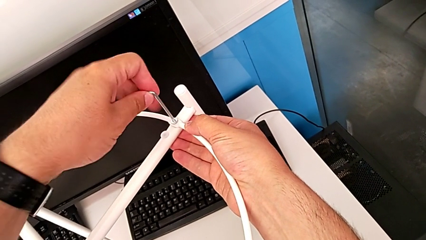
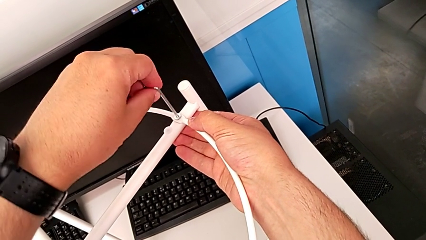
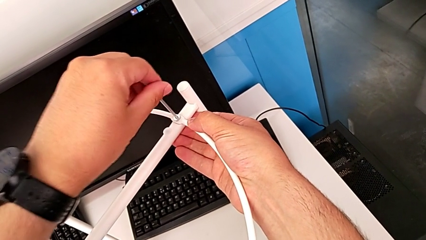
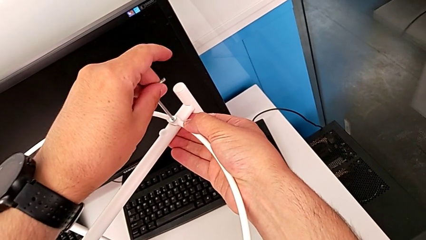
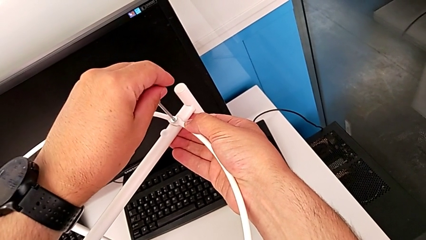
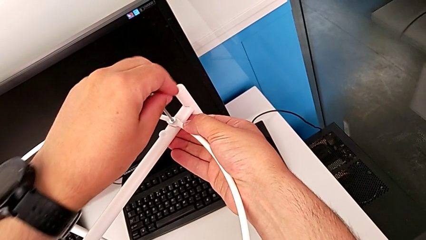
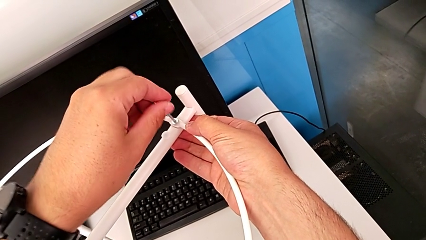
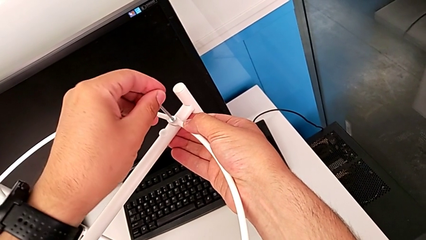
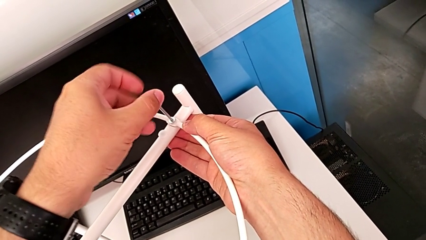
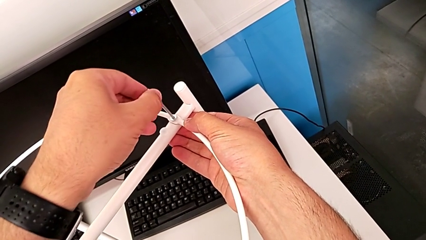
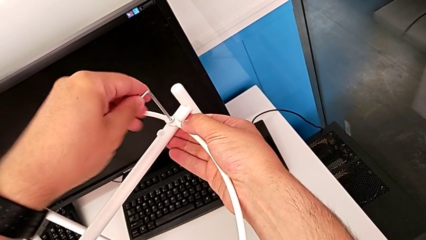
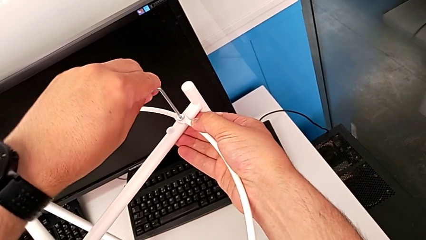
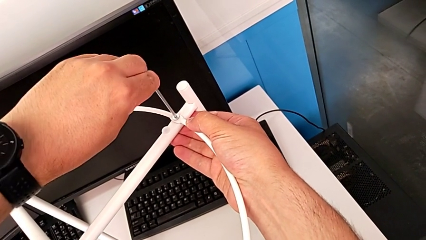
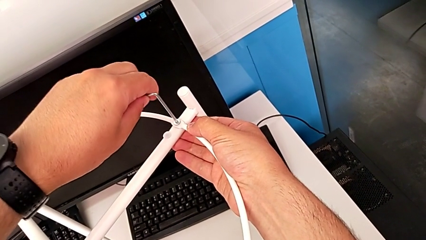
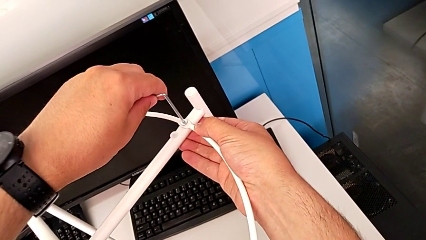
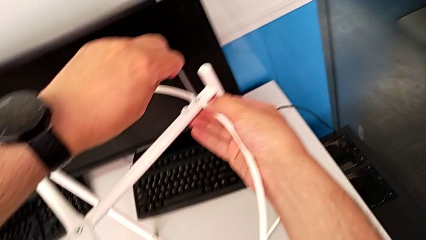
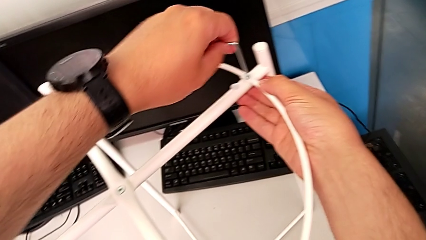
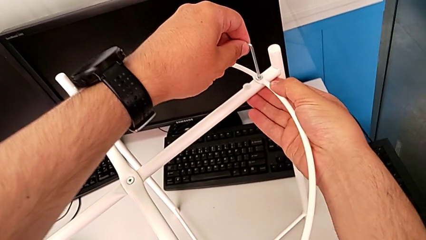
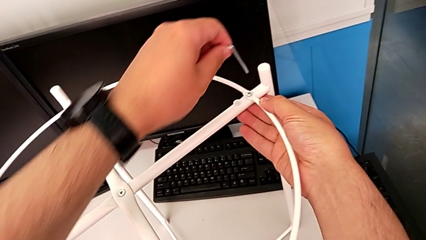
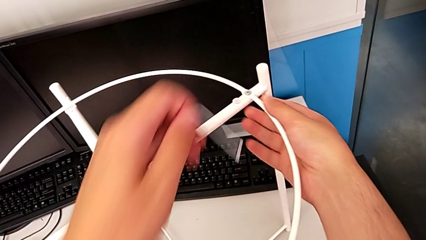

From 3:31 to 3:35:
The camera wearer is screwing the circle onto the legs. They keep screwing the hex socket head and withdraw the Allen wrench.

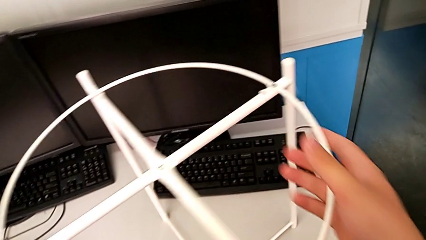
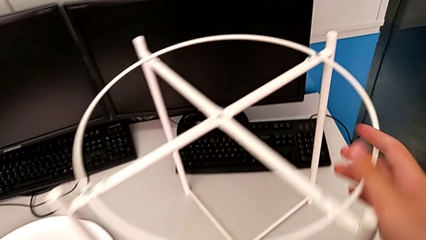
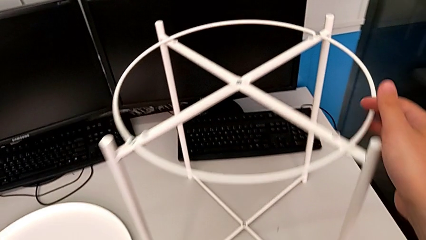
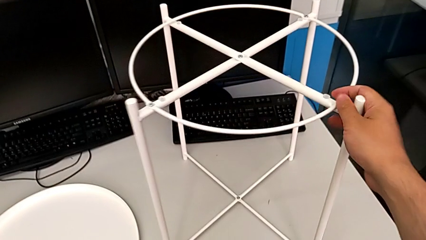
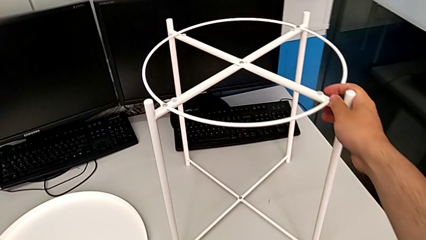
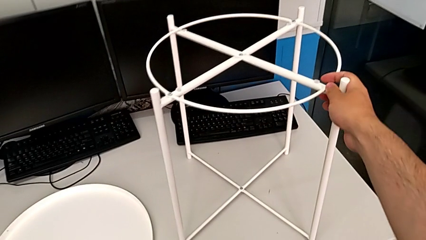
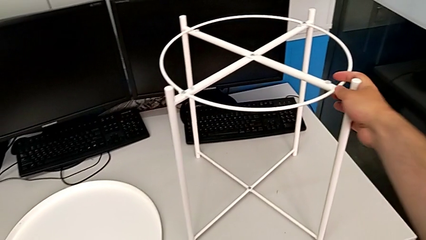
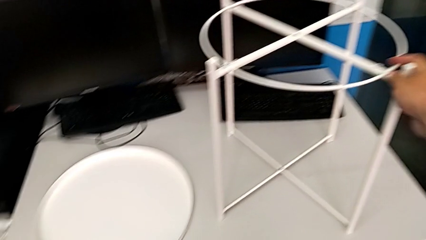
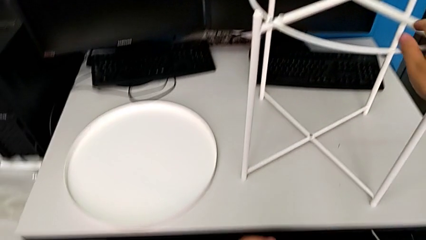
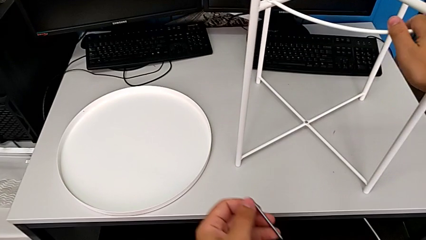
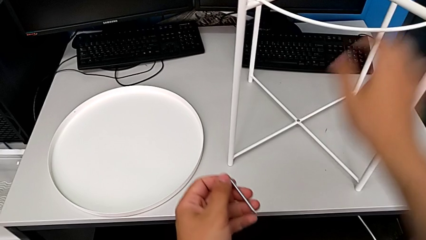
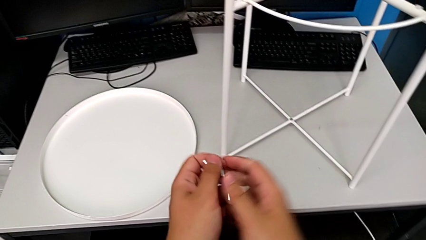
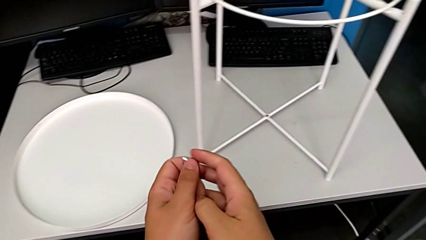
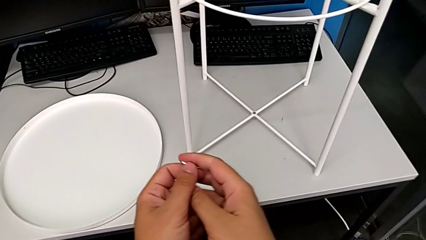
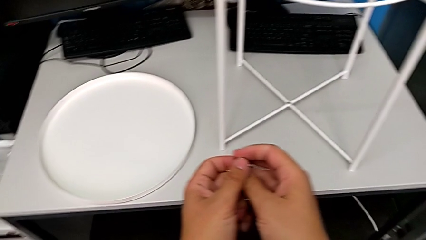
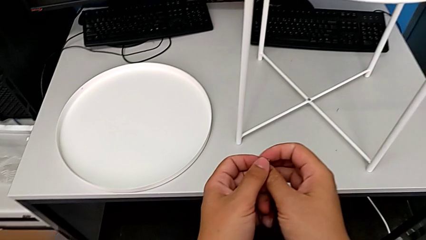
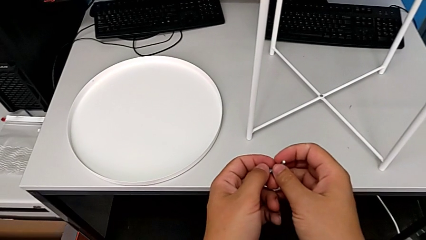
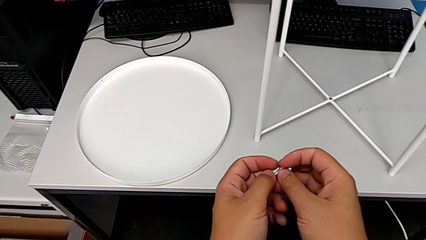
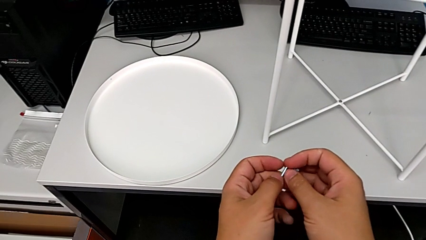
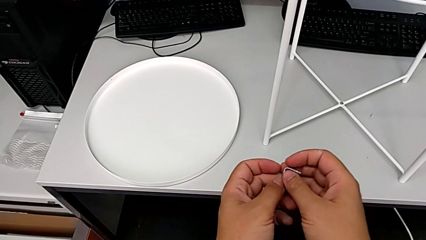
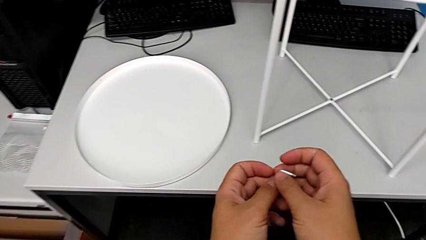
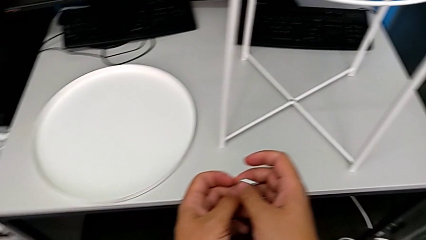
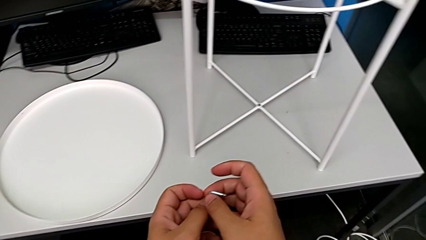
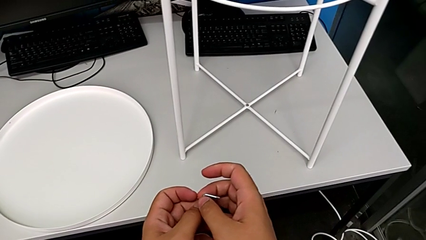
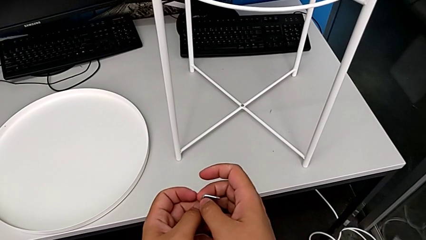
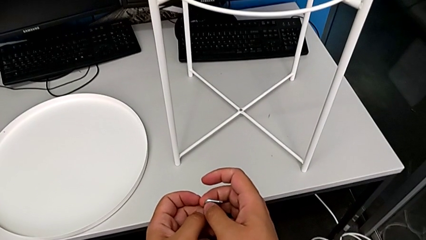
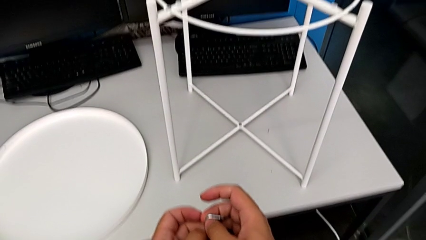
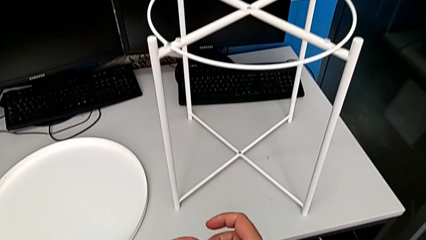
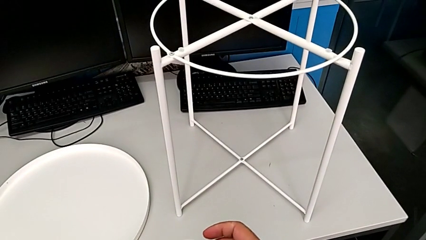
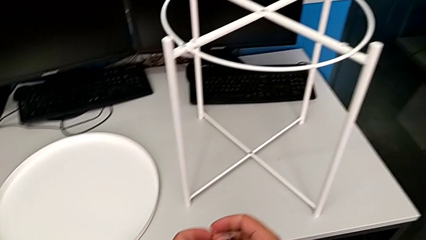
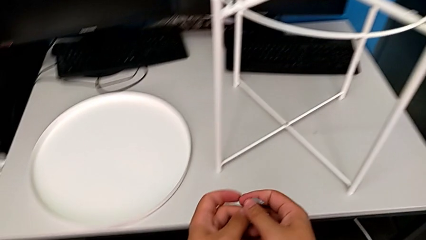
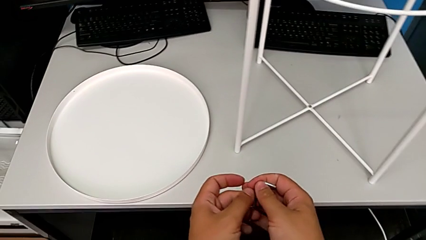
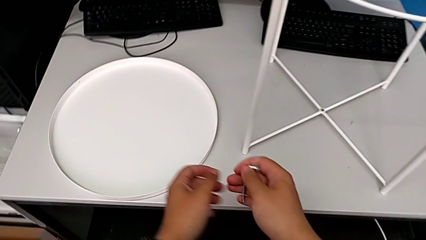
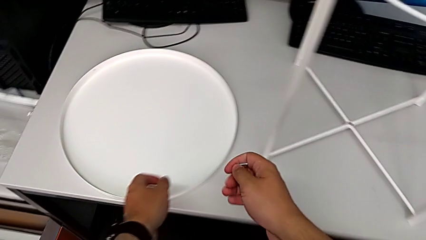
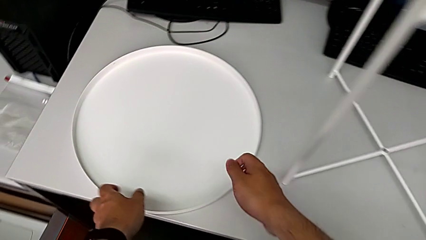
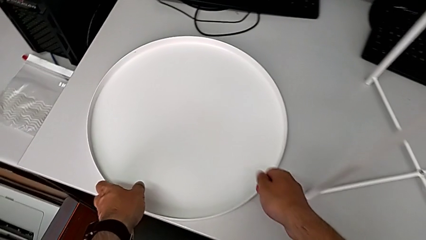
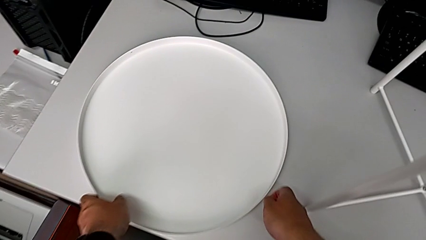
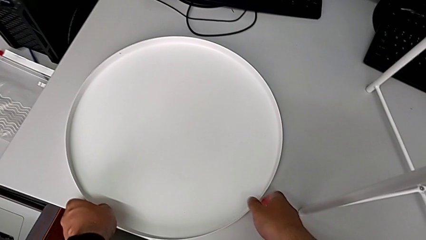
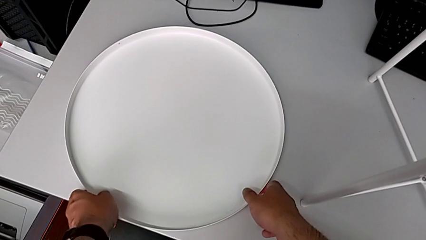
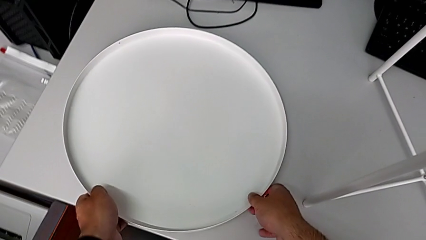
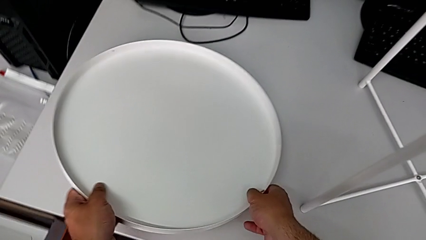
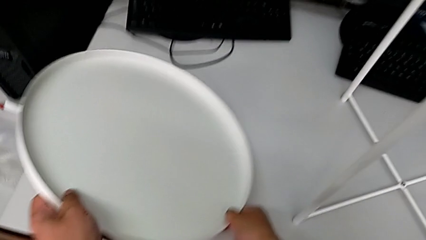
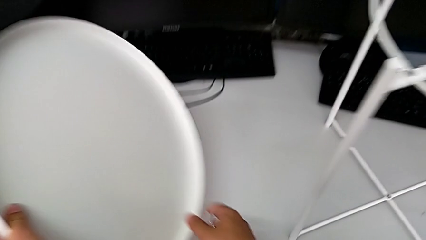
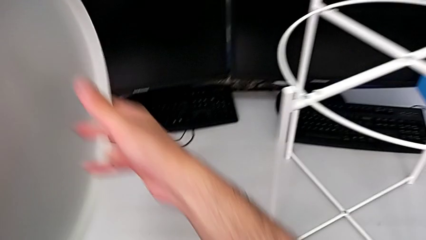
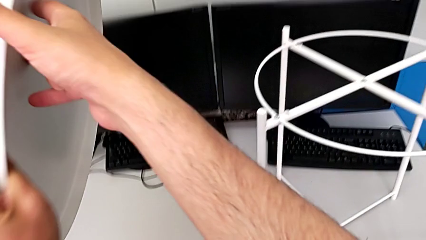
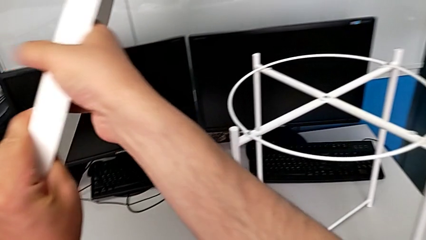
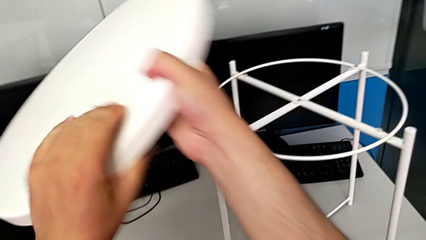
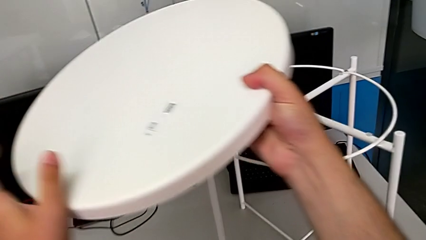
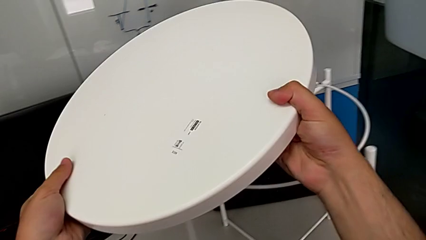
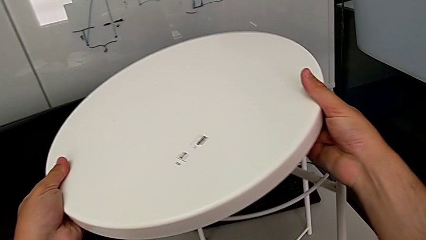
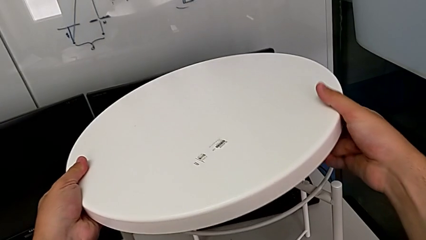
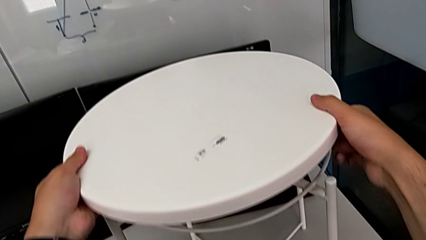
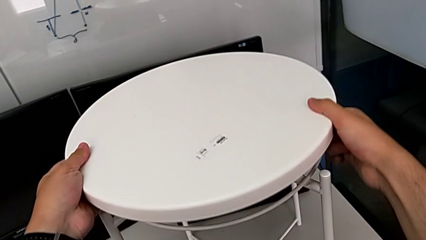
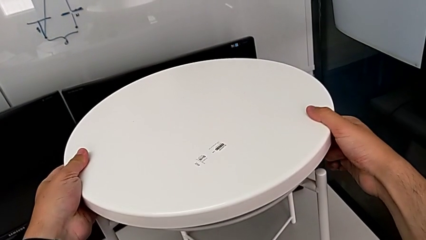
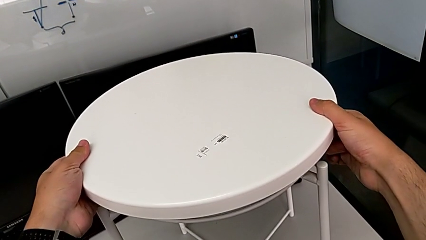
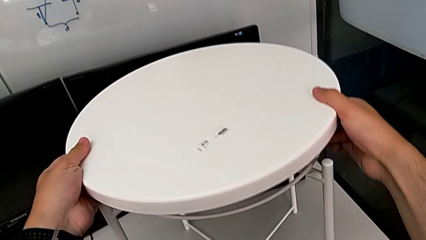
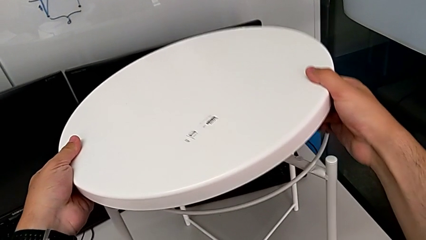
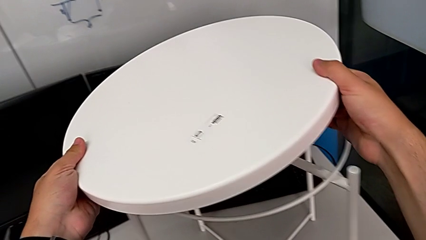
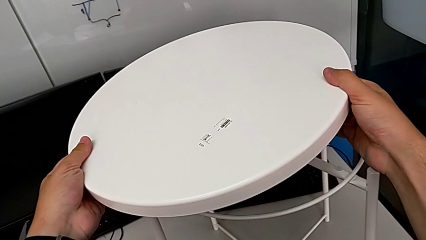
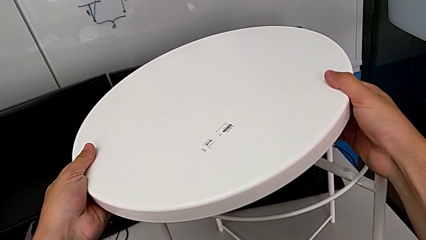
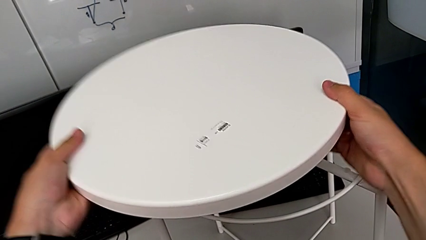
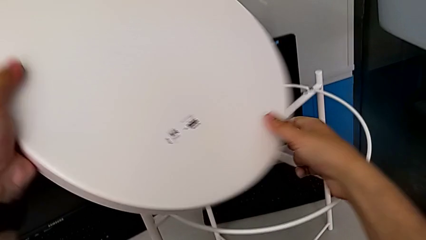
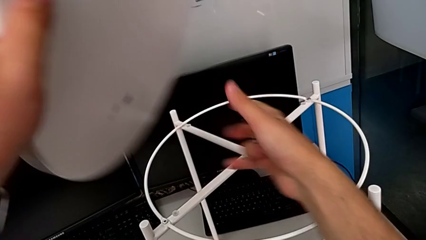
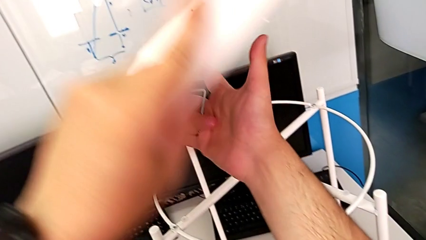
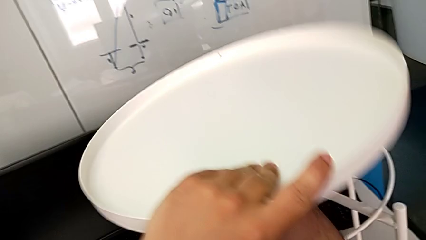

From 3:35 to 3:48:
The camera wearer is assembling the tray into the circle of furniture. They inspect the tray table, rotate the Allen wrench, grab it, grab the tray, wrongly rotate it, approach the tray table and rotate the tray.
